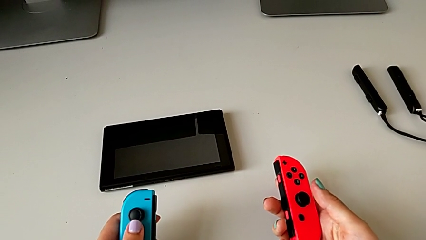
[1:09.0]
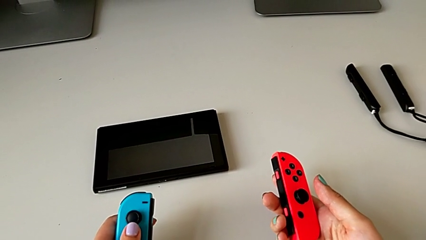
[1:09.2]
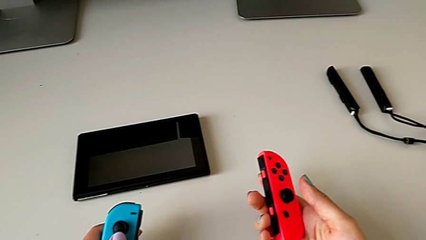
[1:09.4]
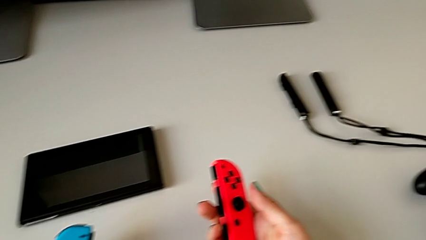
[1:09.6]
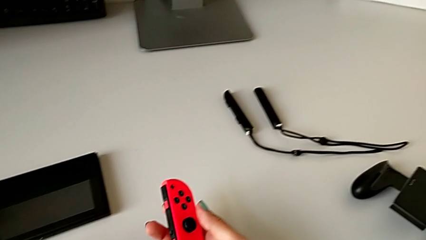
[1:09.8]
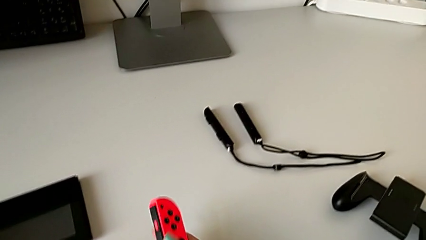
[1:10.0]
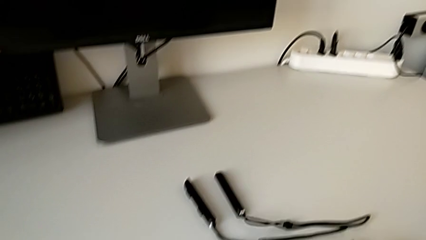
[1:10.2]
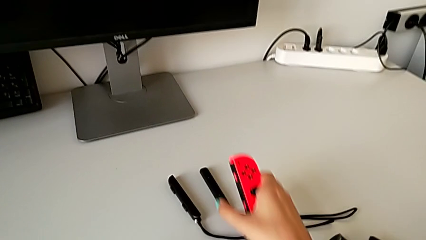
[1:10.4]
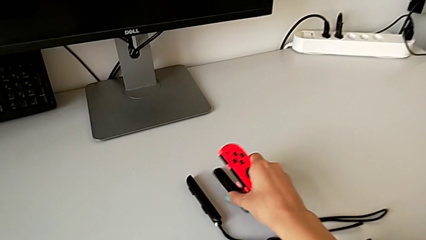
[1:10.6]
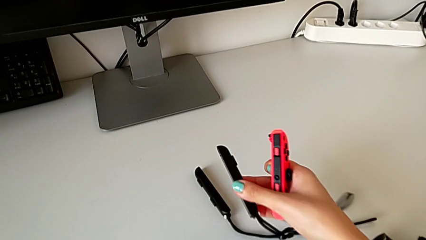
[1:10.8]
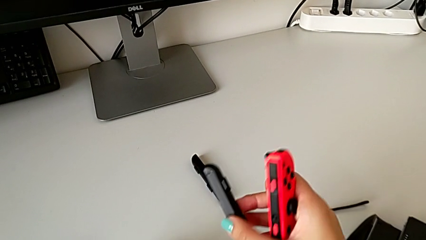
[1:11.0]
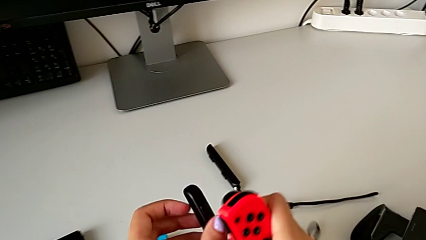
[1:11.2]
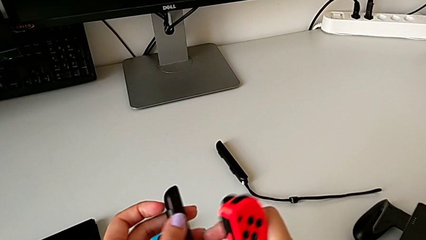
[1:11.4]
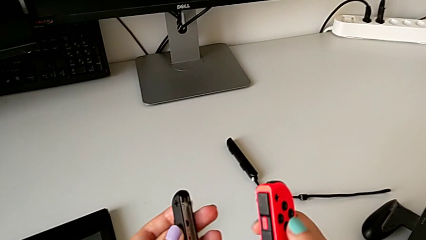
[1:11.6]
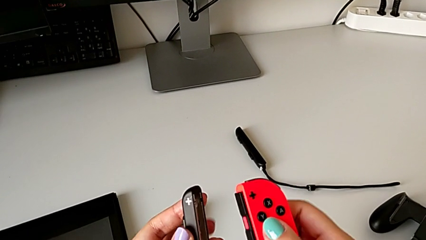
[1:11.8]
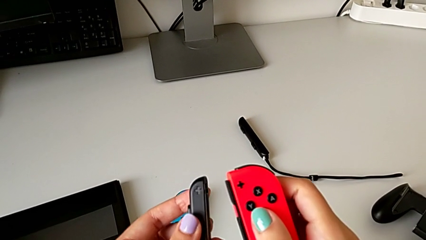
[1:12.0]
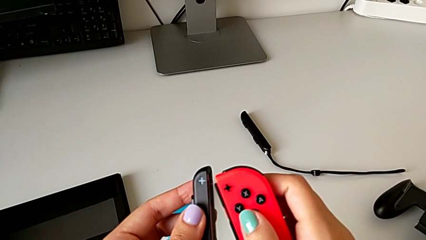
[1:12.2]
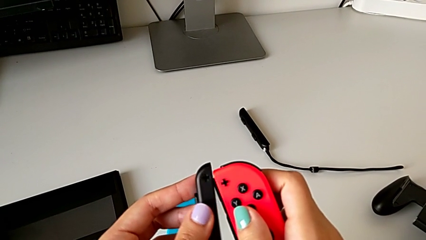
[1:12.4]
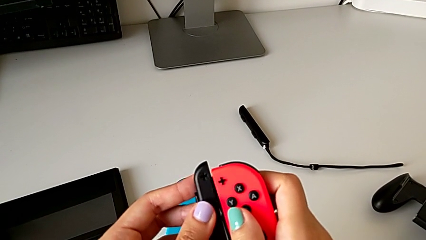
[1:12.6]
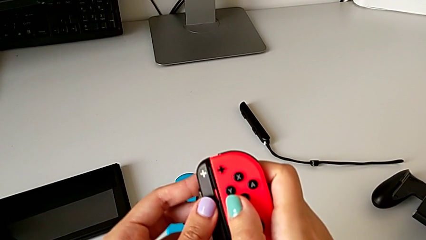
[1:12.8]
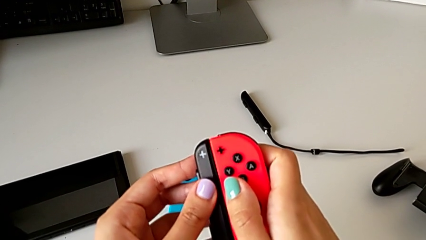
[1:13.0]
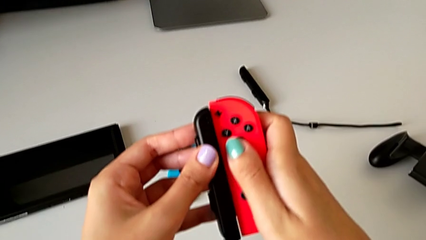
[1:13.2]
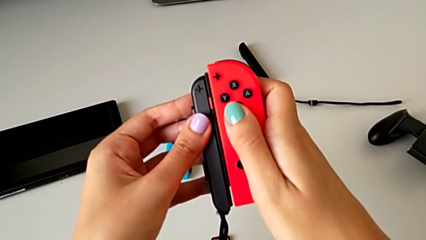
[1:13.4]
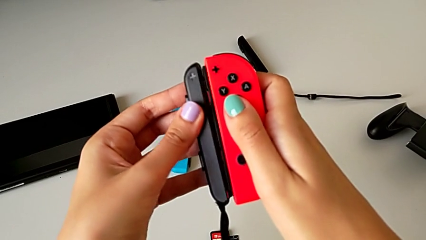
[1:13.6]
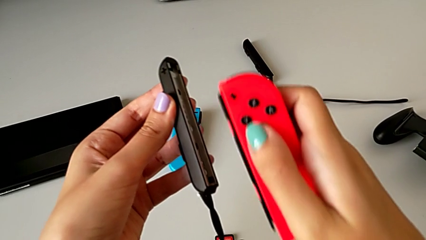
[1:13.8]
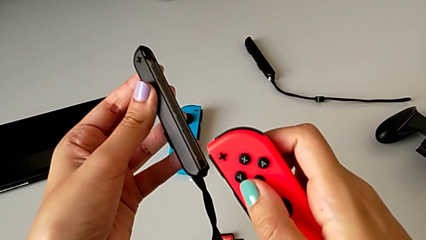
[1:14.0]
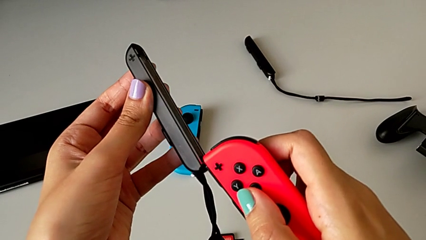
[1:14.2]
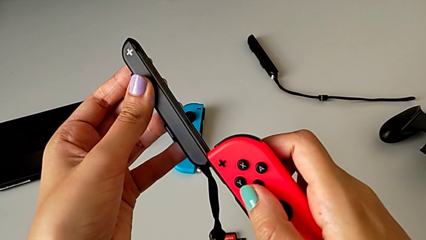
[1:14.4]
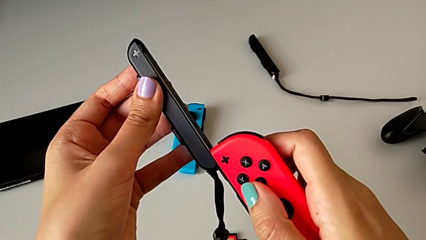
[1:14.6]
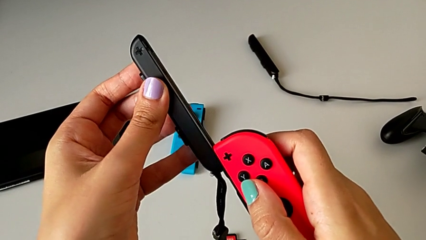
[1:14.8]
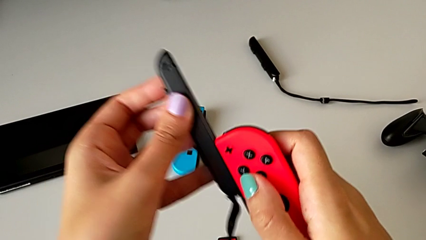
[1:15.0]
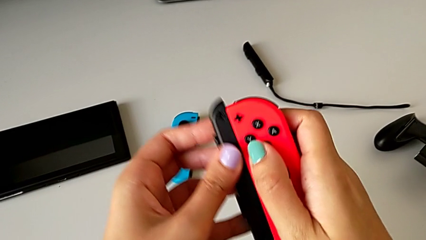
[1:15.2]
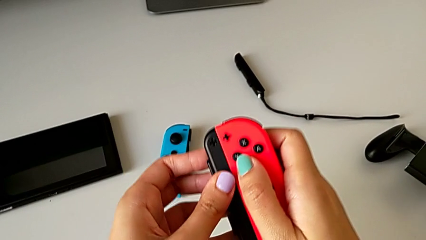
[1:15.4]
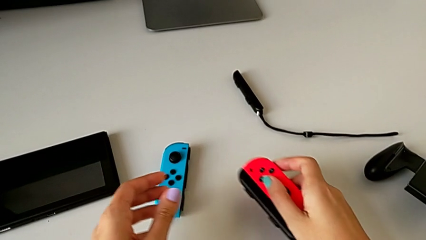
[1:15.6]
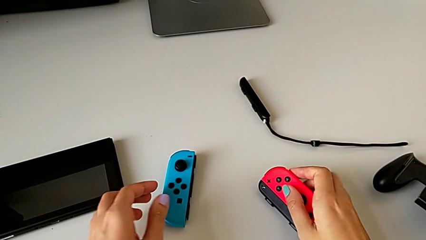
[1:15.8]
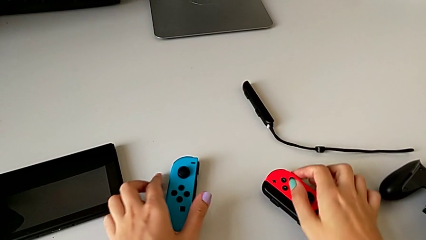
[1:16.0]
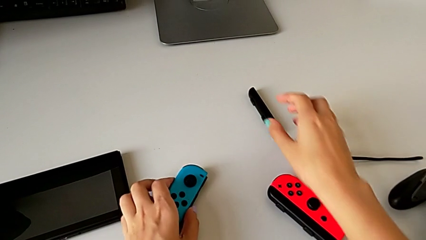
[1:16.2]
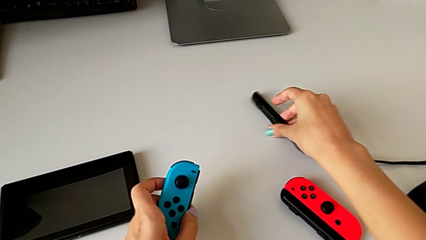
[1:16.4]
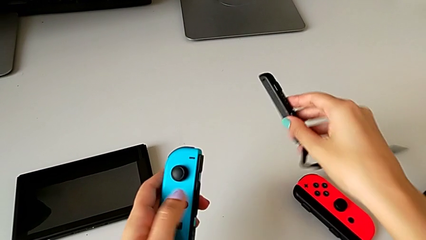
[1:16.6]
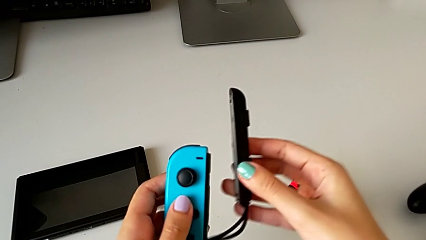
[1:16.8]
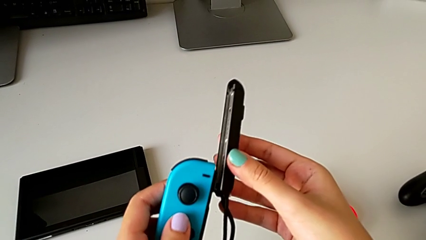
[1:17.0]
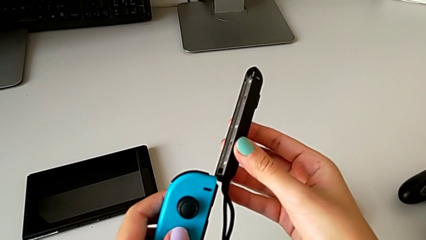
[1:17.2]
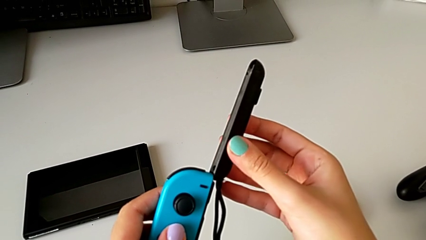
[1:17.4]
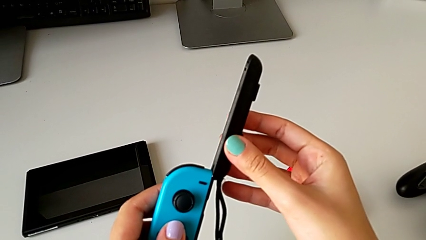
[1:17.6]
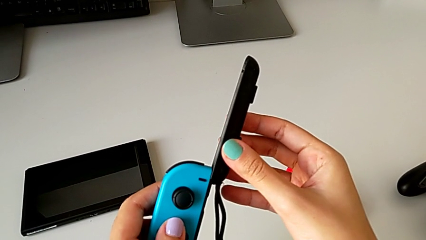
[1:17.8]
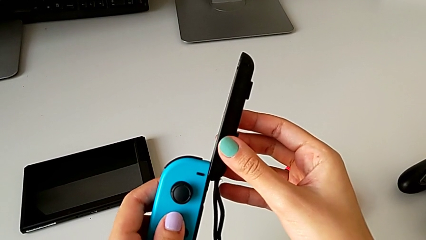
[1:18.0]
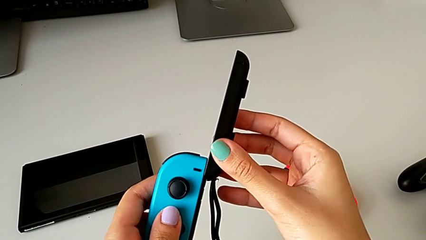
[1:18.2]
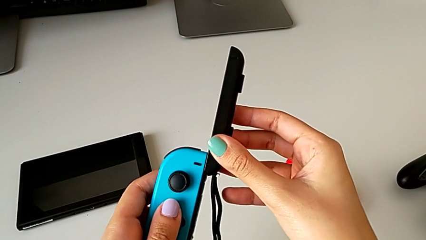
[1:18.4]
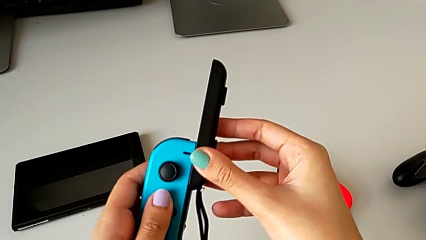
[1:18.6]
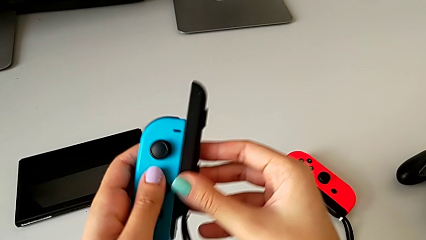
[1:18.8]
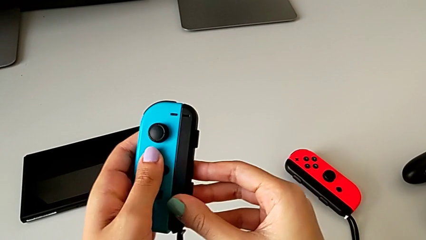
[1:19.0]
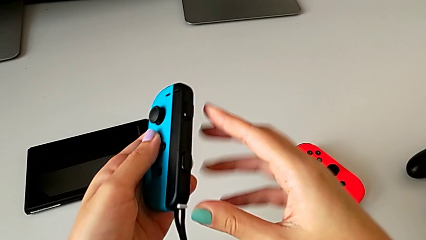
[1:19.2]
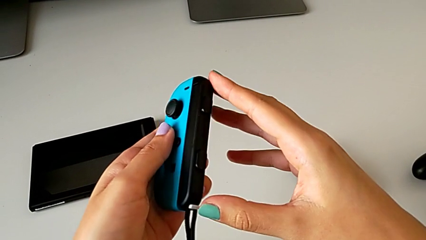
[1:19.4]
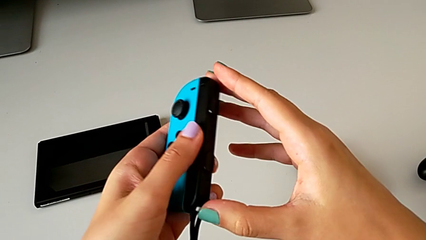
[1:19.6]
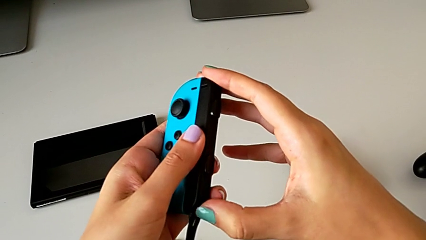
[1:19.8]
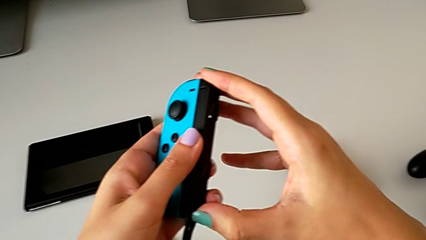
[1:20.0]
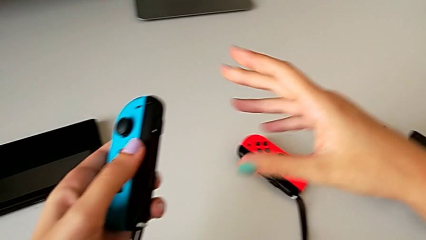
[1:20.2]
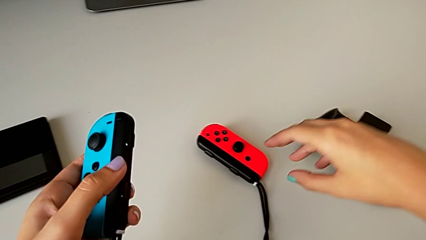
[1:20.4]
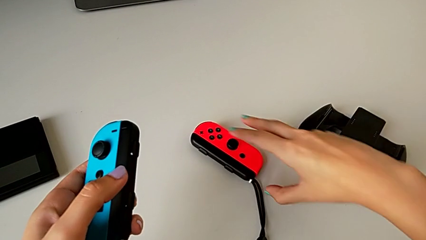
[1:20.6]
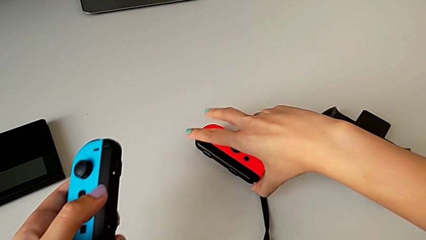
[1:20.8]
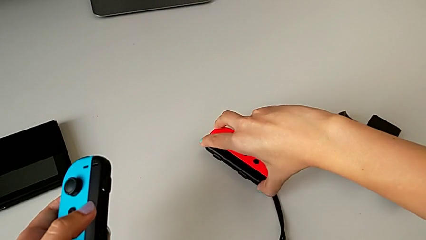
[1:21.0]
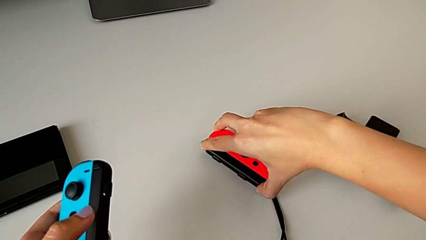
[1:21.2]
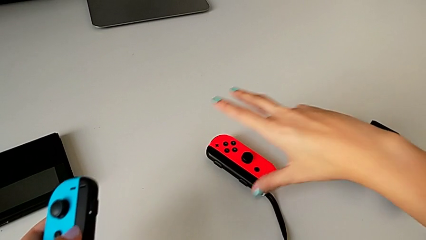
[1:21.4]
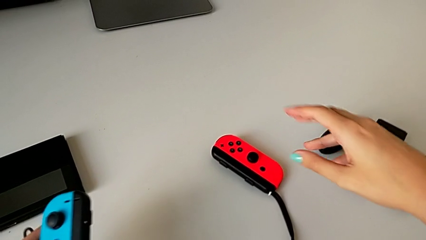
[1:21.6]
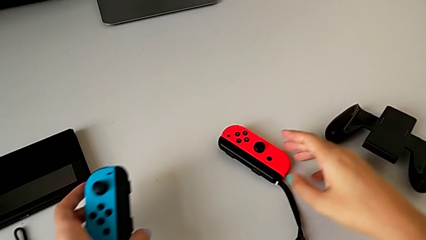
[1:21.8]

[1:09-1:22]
The camera wearer is exchanging the joy-con controllers from the comfort grip to two joy-cons. They grab the first Joy-Con strap, lift it, insert the red Joy-Con strap, drop the red Joy-Con controller, grab the blue Joy-Con controller, insert the blue Joy-Con strap, press the blue Joy-Con strap lock and press the red Joy-Con strap lock.

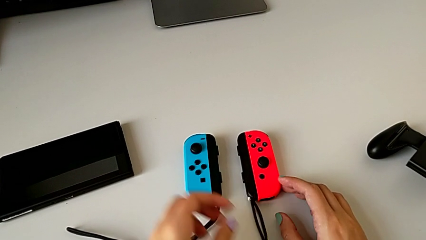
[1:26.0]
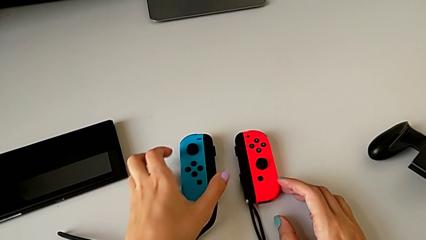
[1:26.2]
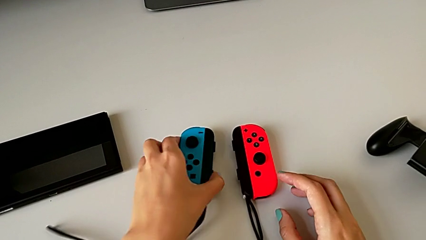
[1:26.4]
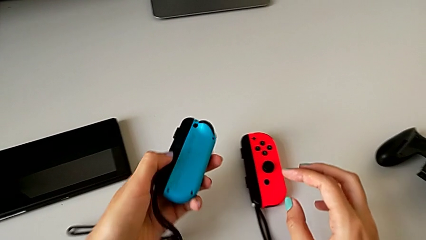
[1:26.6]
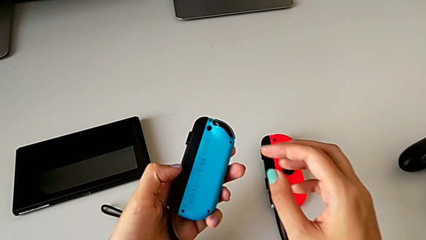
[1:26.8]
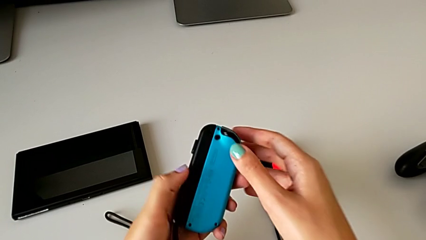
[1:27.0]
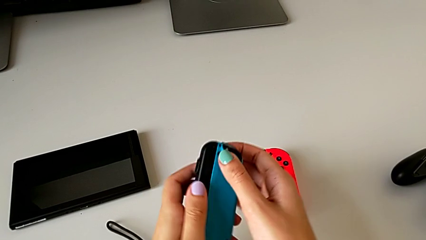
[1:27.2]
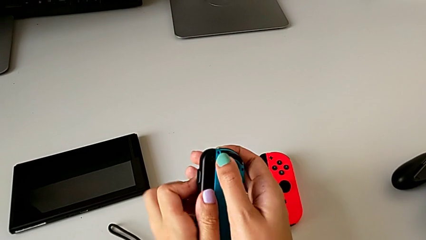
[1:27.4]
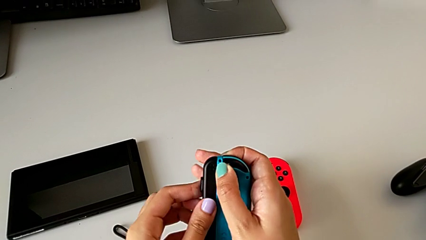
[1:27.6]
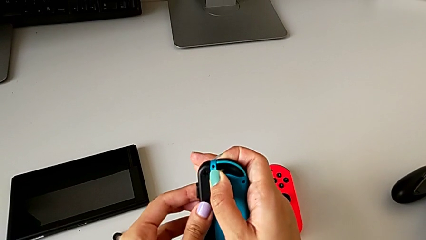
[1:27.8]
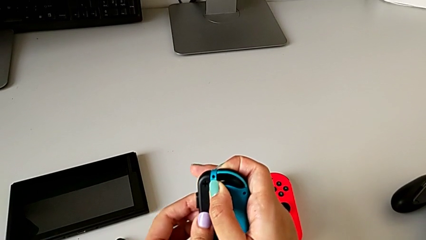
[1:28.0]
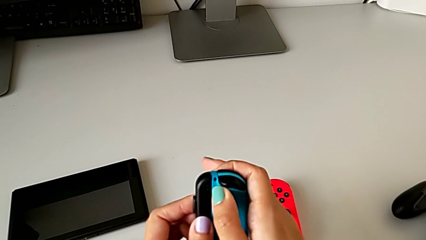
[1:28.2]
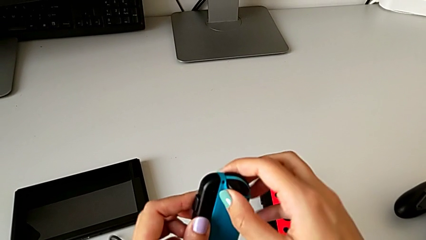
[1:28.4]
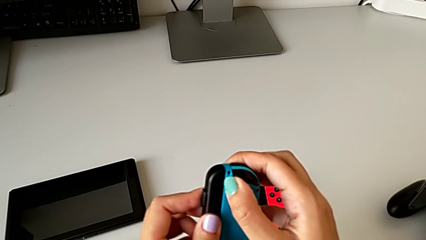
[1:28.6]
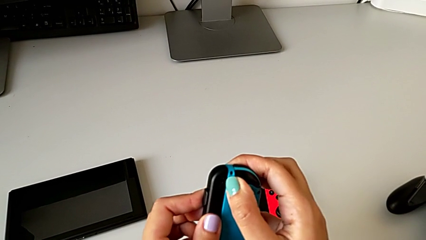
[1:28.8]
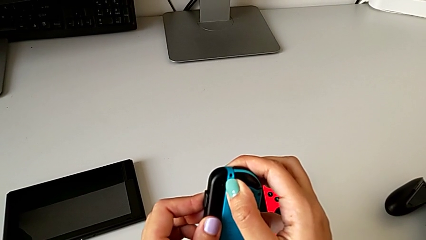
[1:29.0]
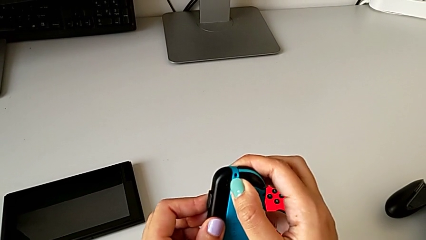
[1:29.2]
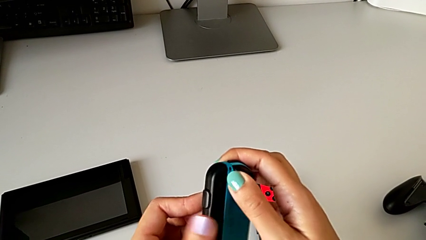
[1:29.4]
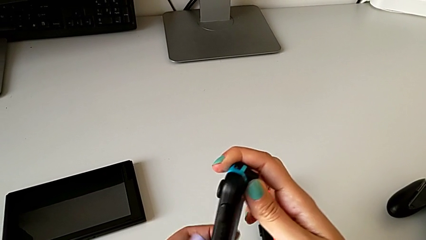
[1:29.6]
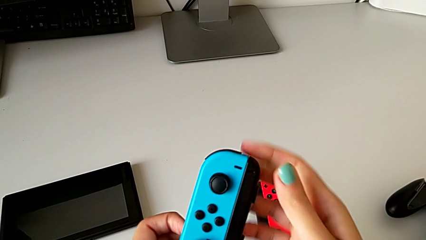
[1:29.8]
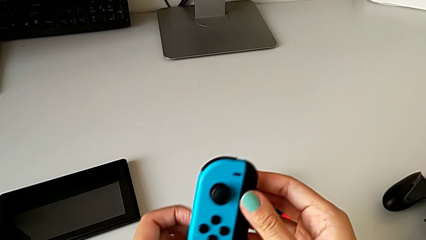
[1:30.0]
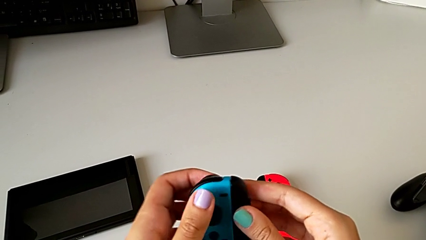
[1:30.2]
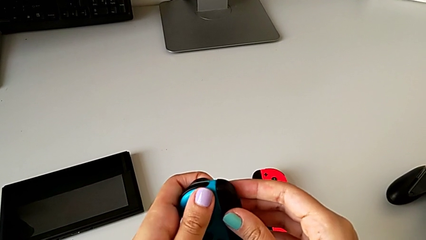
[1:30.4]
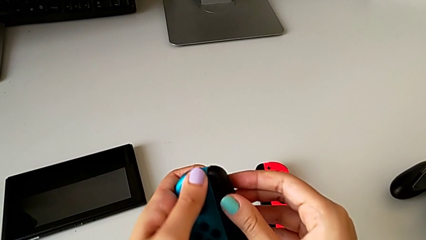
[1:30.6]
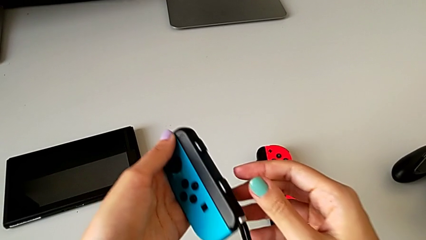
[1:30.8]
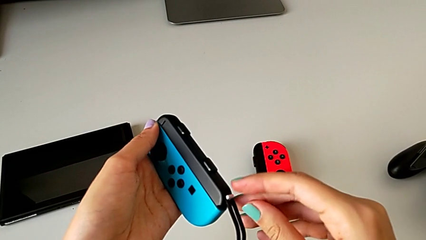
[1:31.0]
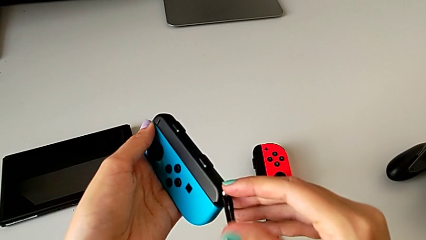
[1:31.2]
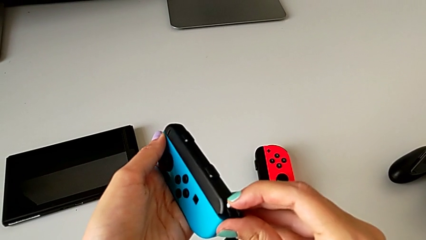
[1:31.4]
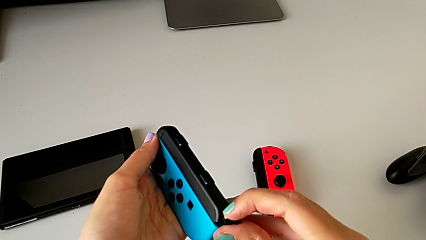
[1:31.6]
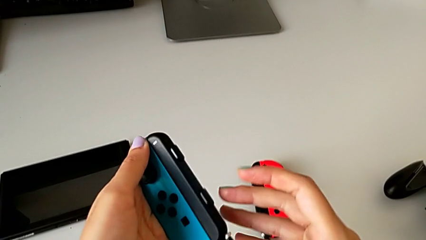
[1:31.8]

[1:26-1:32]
The camera wearer is exchanging the two joy-con controllers for handheld mode. They press the blue Joy-Con controller and unlock the blue Joy-Con strap lock.
